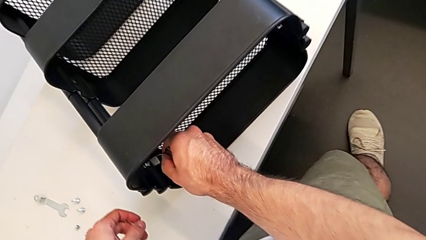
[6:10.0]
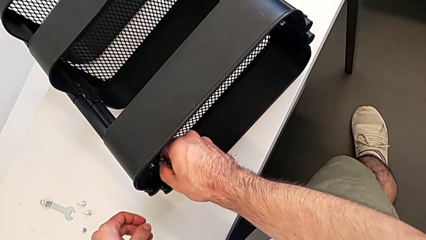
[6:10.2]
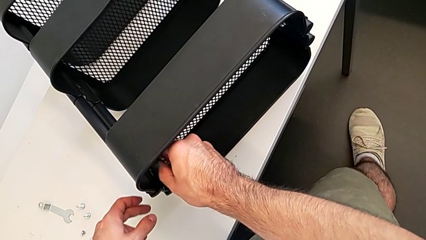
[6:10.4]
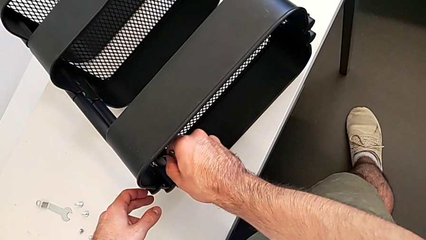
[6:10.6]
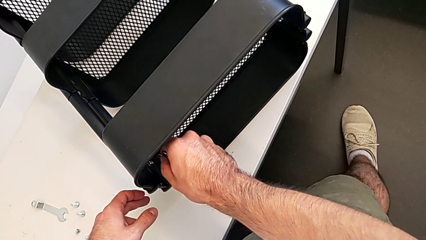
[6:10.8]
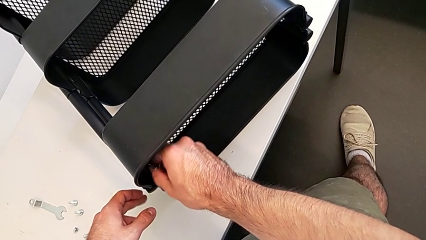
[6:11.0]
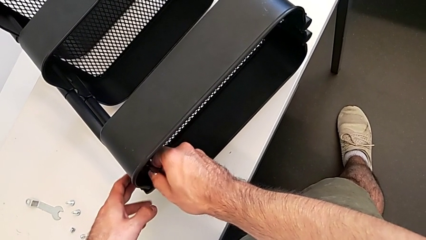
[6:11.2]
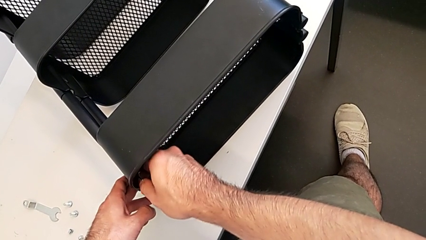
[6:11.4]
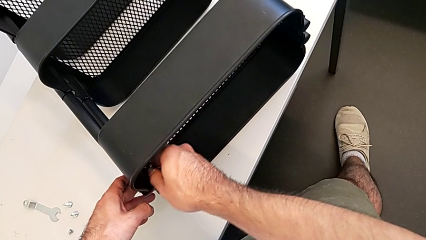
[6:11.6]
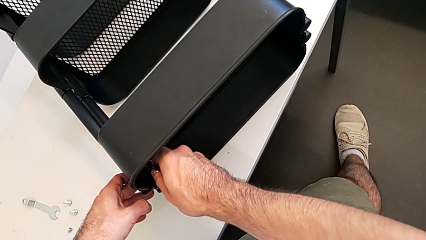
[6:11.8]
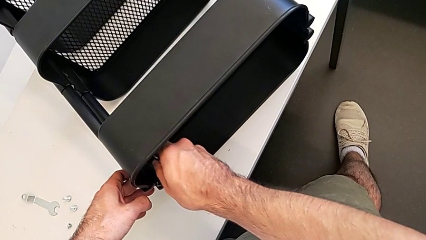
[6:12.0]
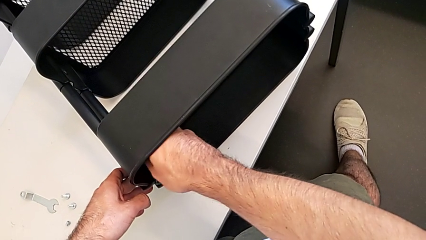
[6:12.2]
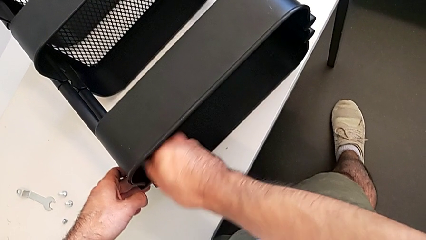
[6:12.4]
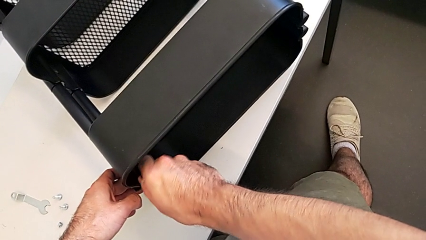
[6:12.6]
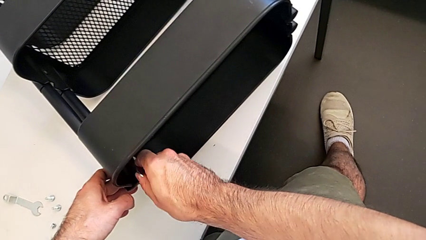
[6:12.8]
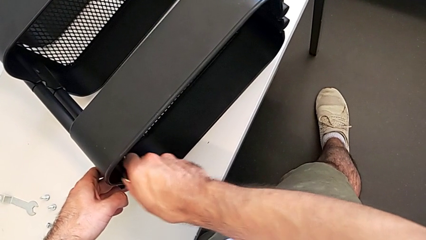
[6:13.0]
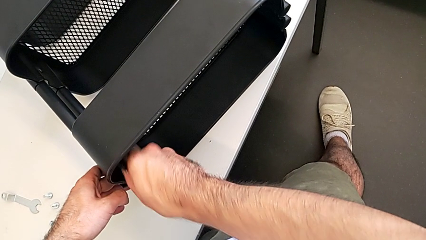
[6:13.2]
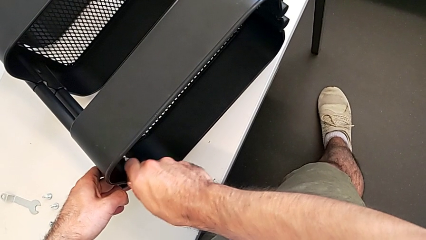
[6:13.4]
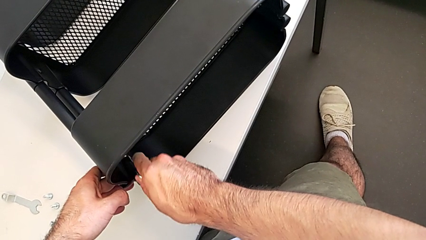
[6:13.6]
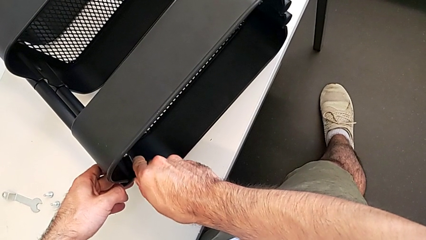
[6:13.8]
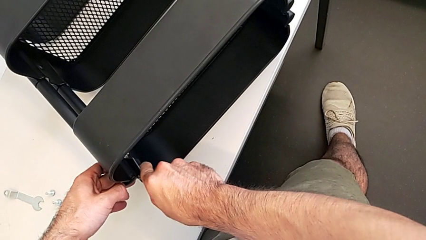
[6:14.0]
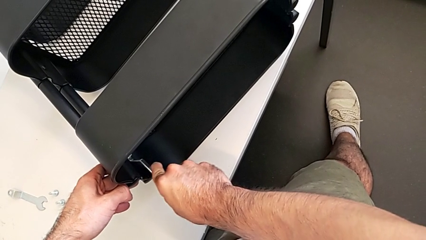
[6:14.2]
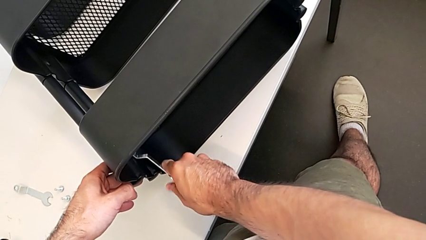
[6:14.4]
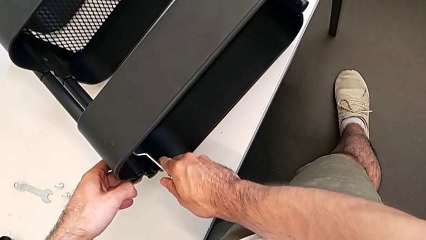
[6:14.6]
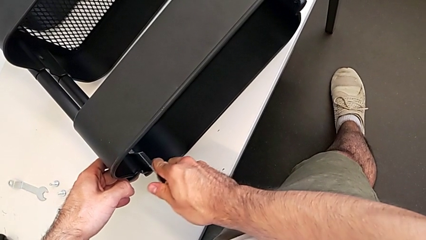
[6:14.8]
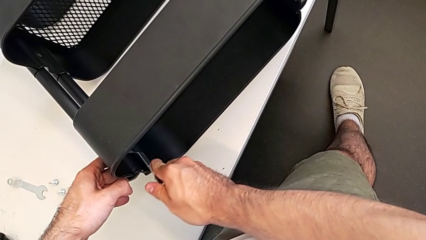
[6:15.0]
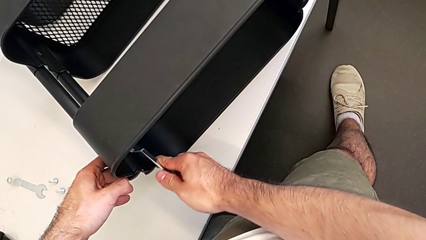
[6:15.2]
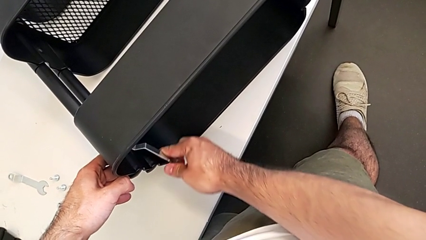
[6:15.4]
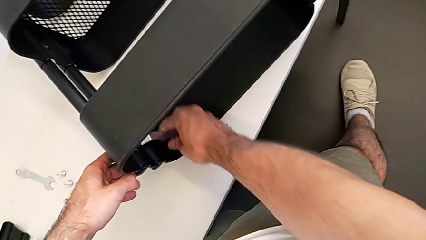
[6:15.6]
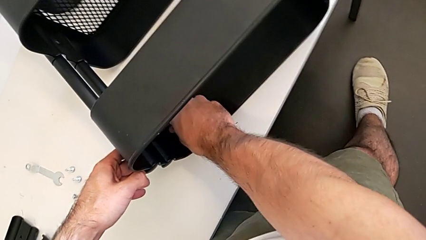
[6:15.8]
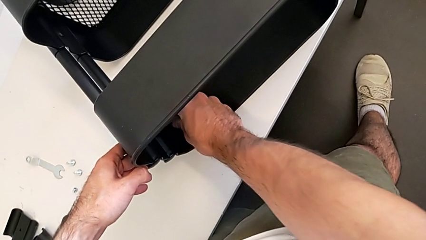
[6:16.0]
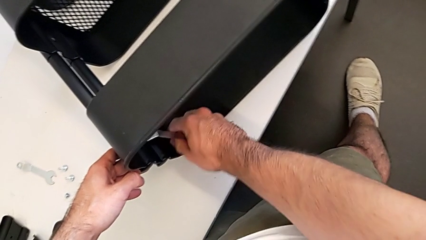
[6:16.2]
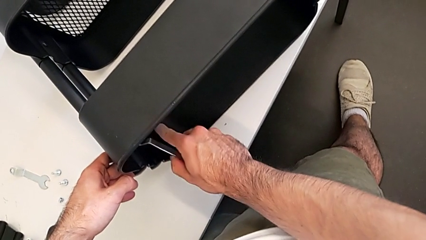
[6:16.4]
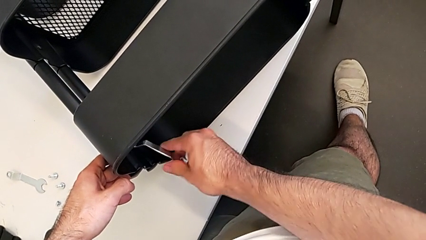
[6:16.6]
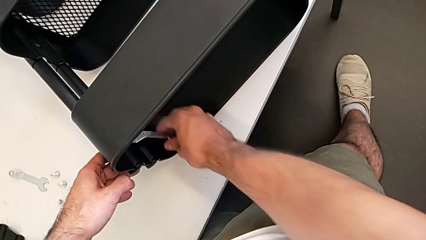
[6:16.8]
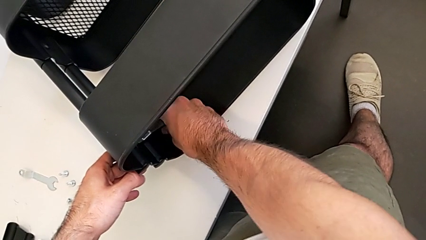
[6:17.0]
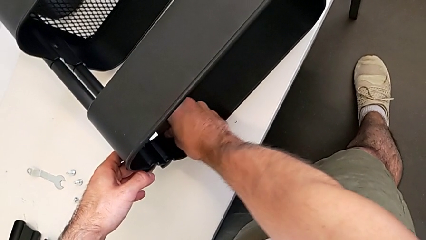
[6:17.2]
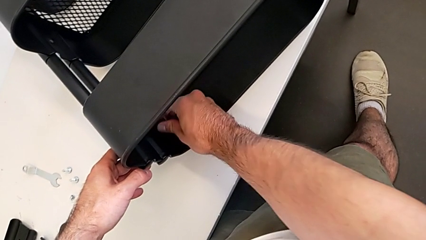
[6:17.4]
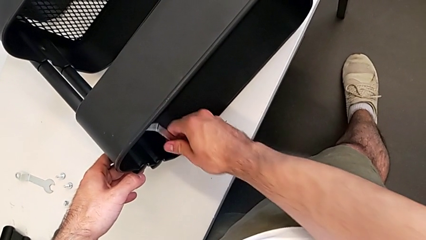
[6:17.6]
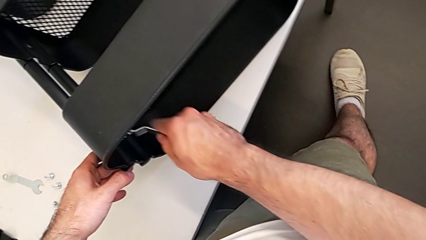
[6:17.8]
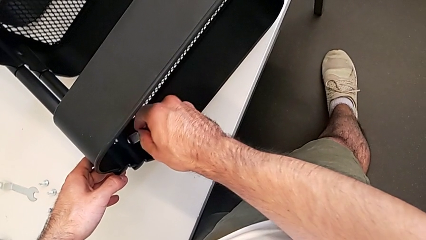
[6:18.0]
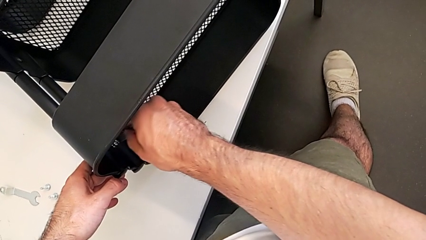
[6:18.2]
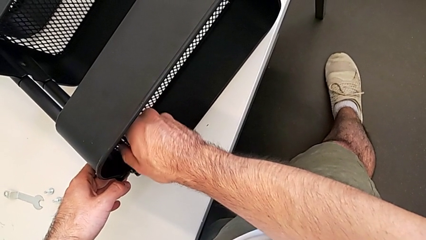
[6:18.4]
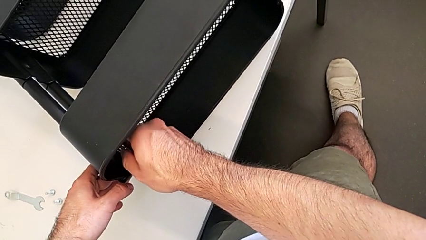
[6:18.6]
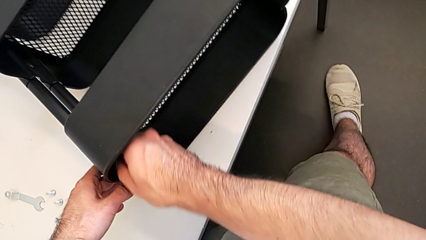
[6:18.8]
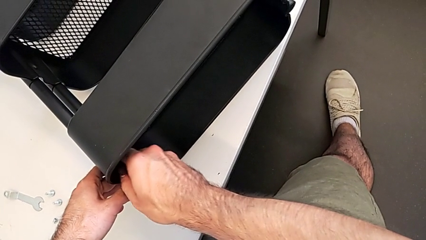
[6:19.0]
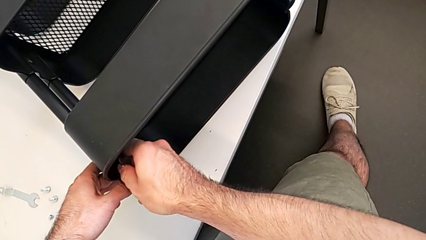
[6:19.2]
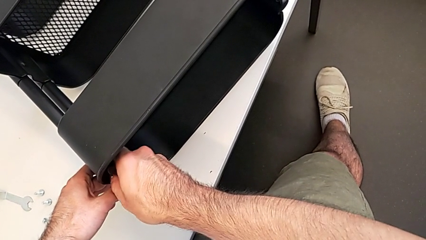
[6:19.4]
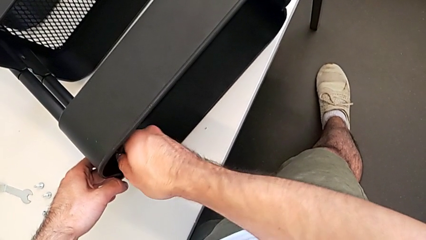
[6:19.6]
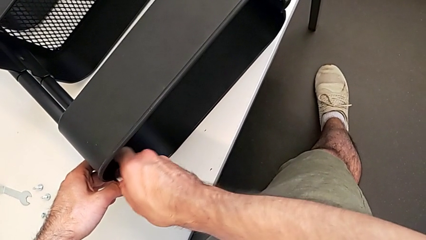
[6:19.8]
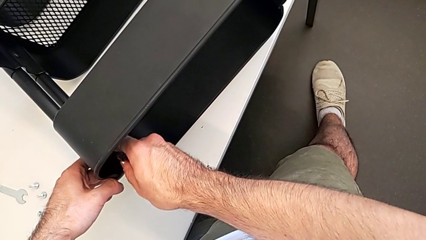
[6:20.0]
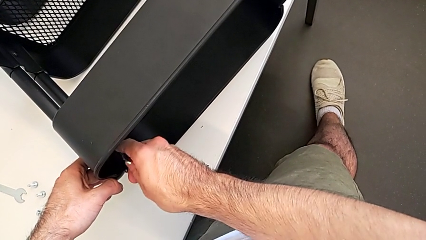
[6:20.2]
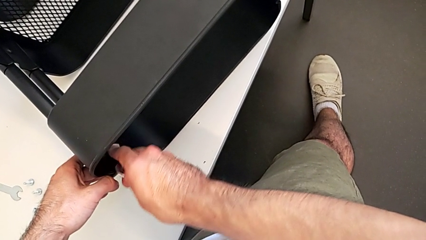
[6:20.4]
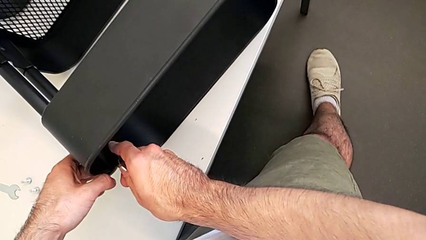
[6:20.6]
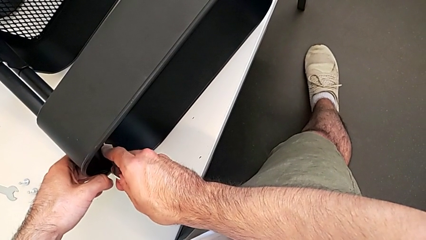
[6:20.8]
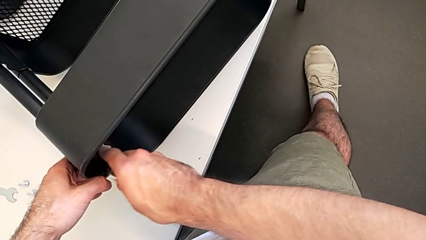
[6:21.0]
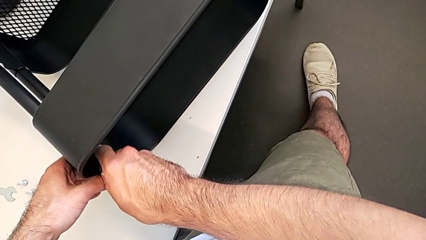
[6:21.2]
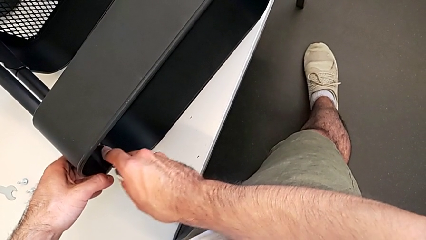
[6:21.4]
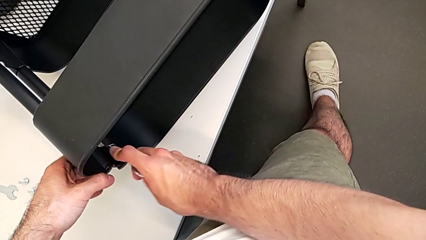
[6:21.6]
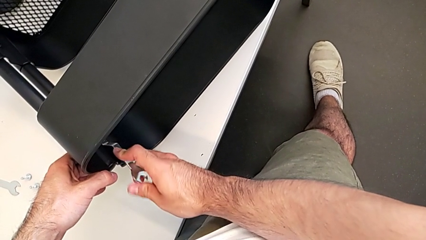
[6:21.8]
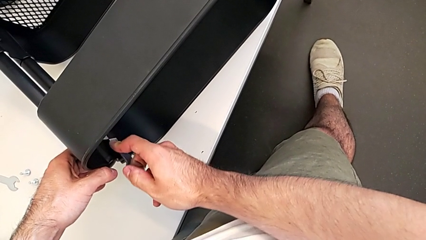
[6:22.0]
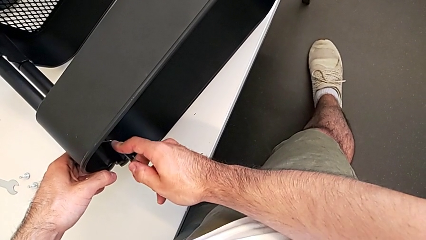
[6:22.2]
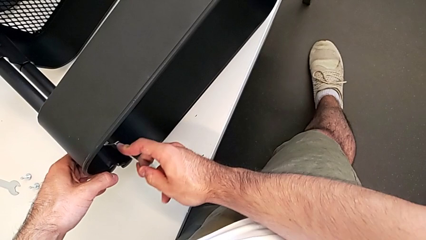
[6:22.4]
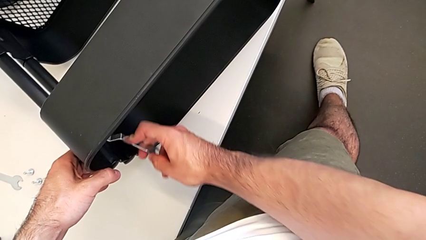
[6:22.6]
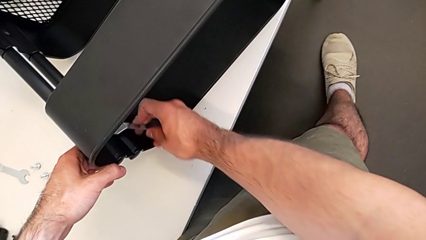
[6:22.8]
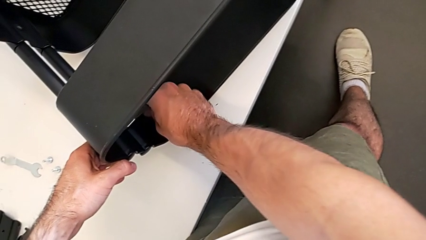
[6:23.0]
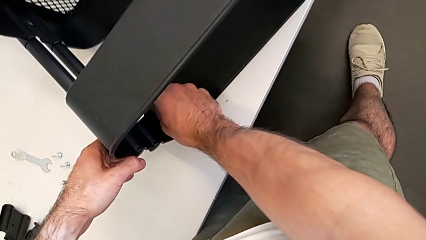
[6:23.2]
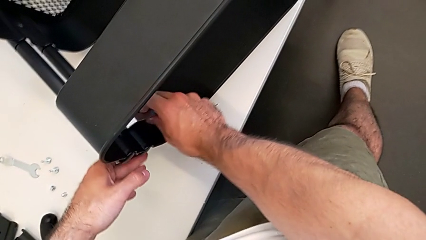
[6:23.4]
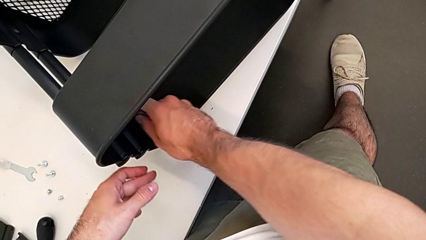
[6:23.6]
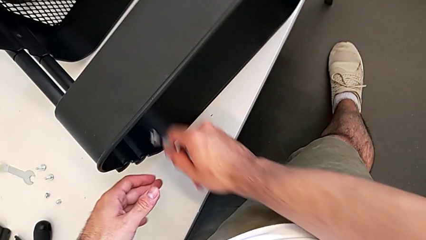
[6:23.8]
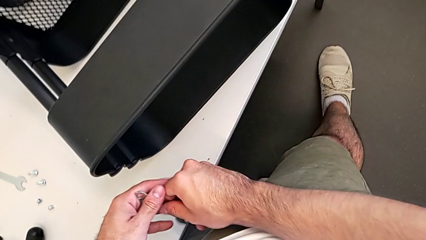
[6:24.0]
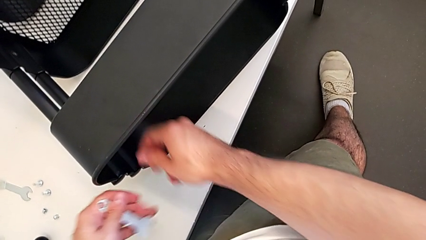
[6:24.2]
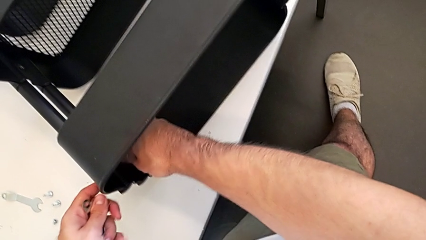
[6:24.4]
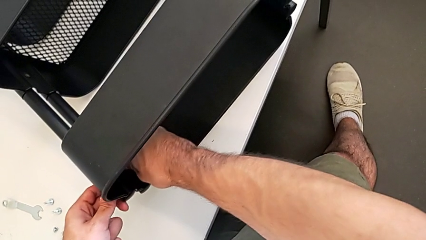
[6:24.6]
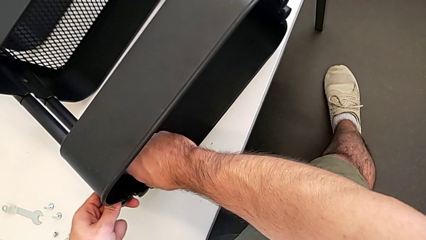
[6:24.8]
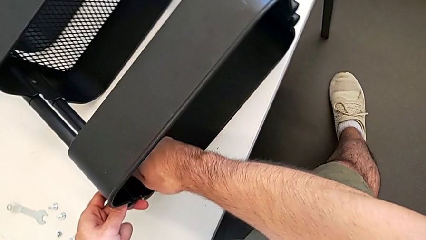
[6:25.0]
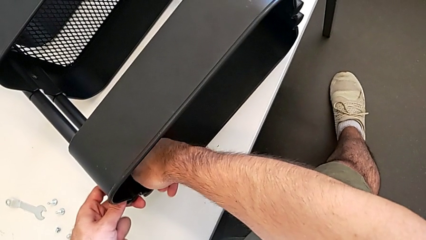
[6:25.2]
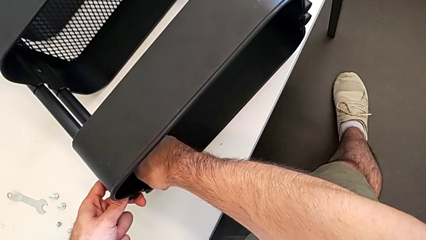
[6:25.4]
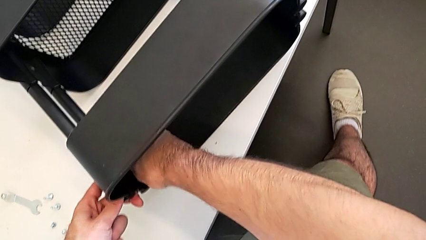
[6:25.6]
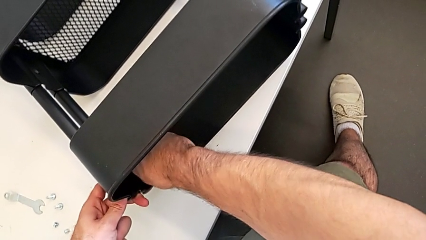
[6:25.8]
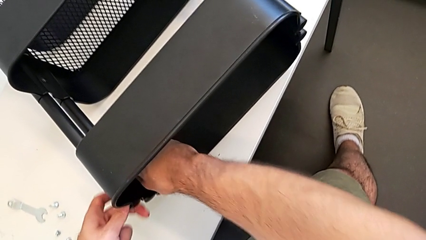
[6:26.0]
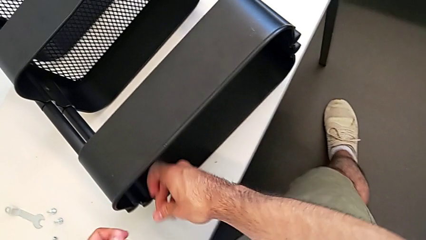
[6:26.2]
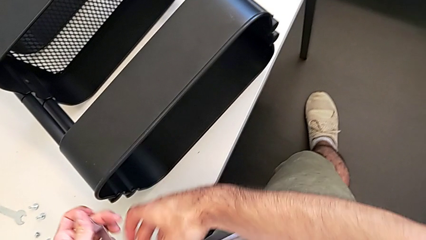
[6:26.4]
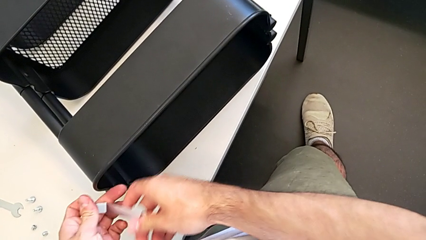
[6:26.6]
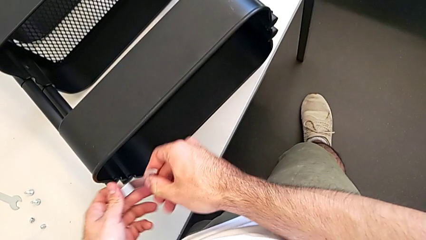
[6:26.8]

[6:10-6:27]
The camera wearer is unscrewing the left hexagon cap nut and bracket from the top tray. They unscrew the left hexagon cap nut twice and grab the hexagonal wrench.
